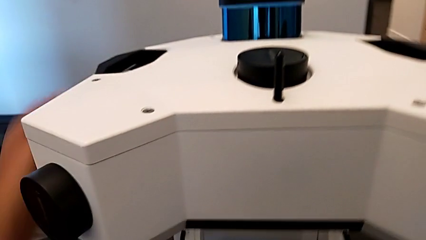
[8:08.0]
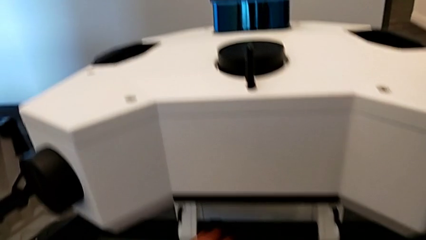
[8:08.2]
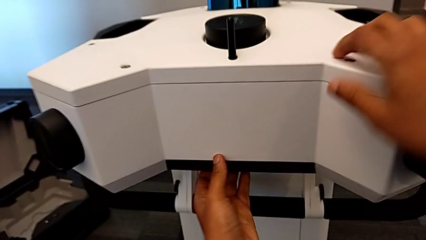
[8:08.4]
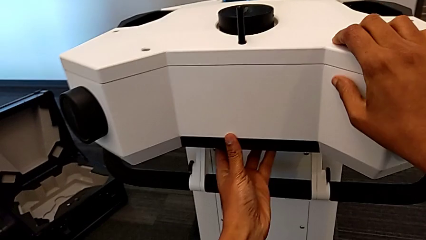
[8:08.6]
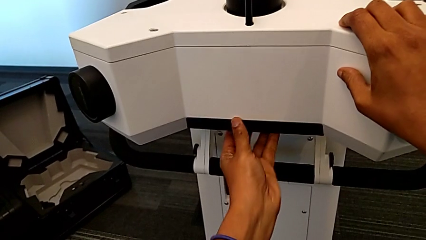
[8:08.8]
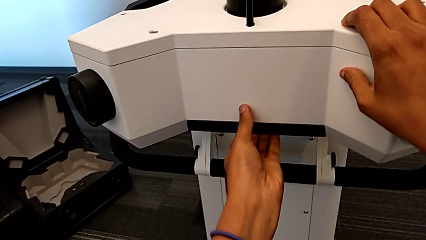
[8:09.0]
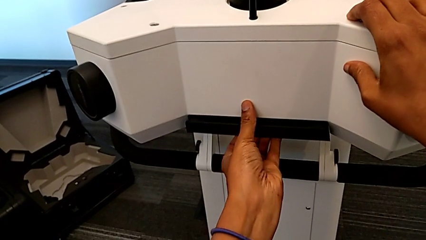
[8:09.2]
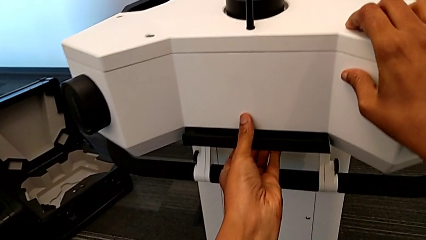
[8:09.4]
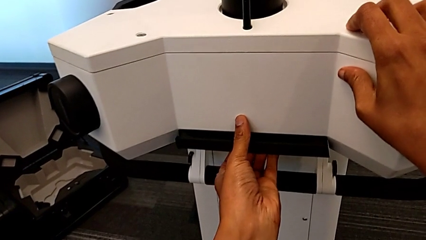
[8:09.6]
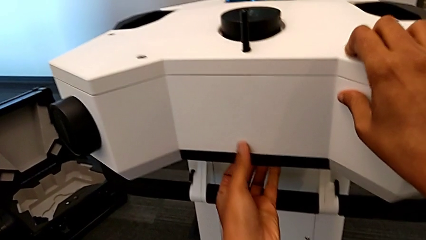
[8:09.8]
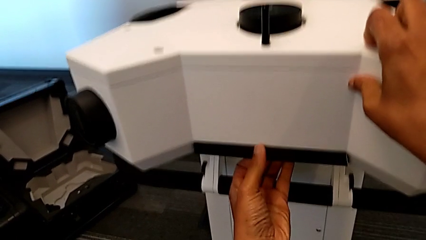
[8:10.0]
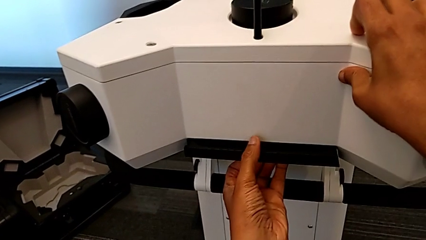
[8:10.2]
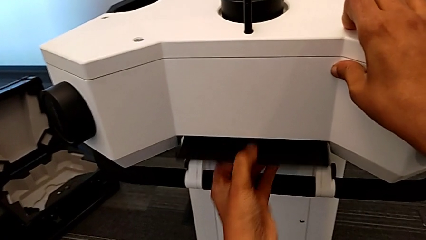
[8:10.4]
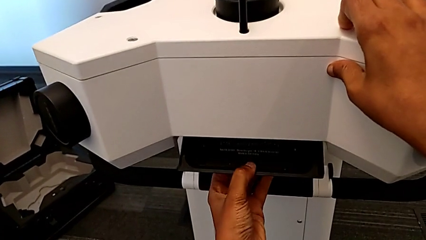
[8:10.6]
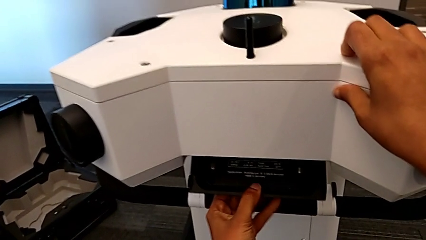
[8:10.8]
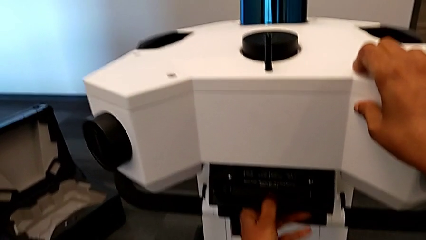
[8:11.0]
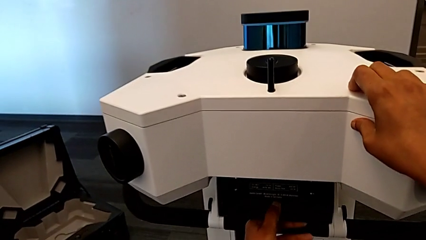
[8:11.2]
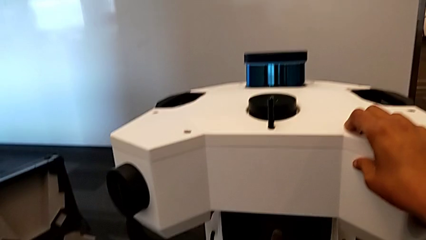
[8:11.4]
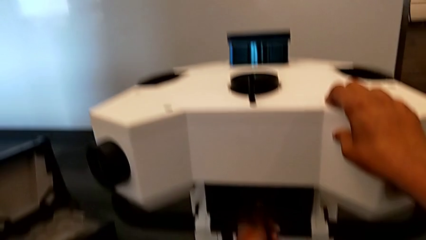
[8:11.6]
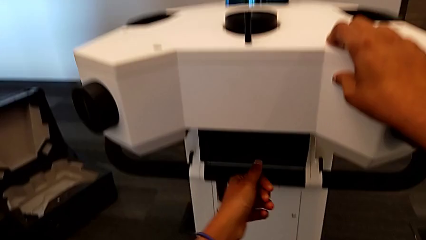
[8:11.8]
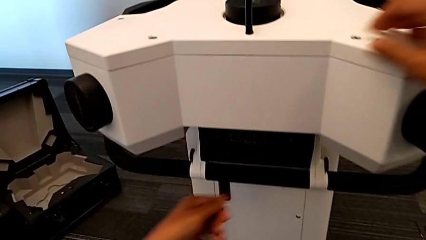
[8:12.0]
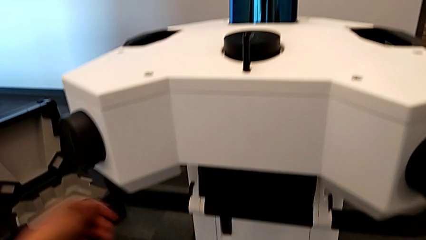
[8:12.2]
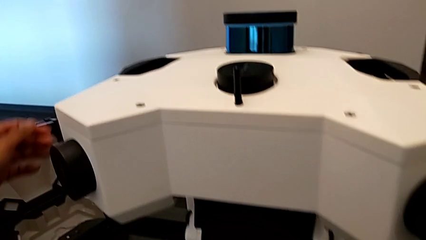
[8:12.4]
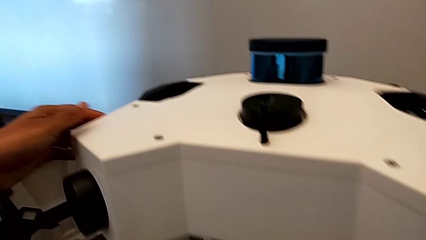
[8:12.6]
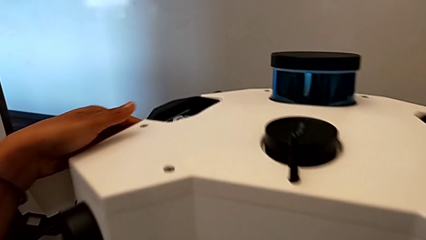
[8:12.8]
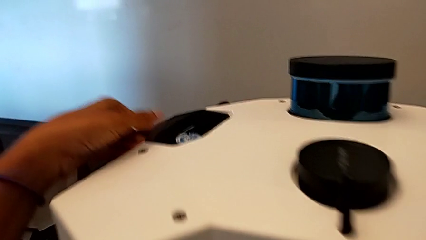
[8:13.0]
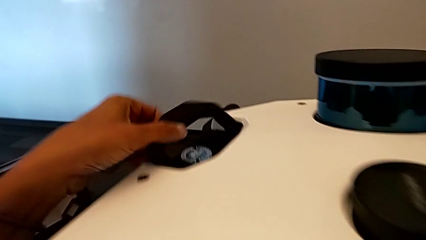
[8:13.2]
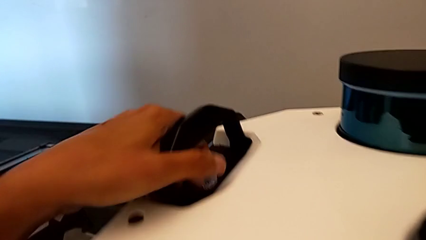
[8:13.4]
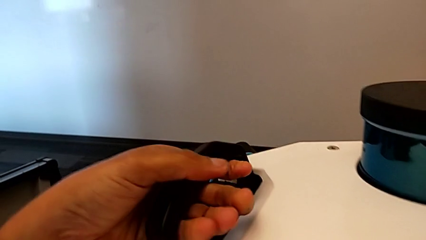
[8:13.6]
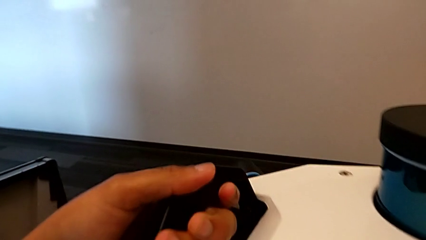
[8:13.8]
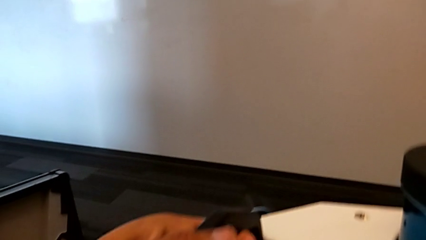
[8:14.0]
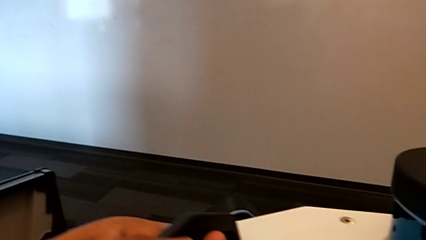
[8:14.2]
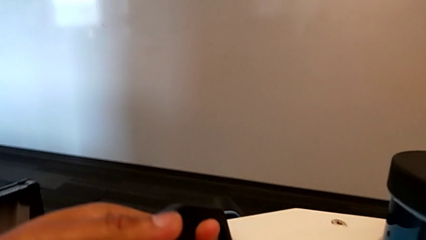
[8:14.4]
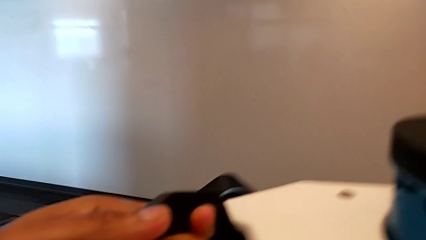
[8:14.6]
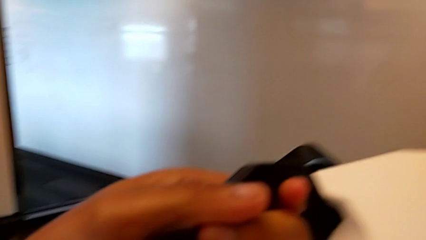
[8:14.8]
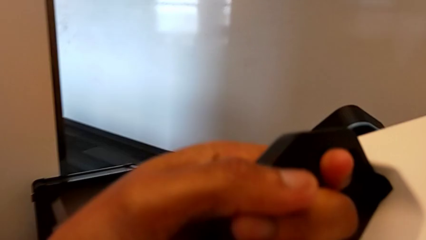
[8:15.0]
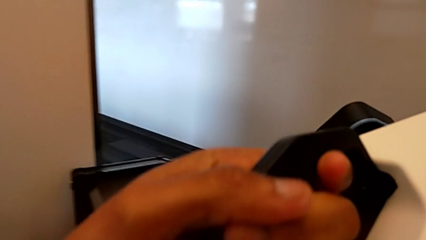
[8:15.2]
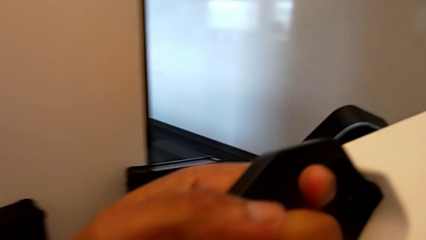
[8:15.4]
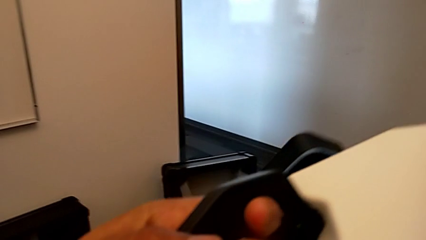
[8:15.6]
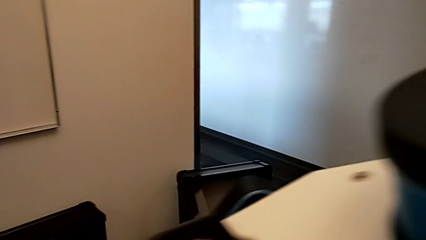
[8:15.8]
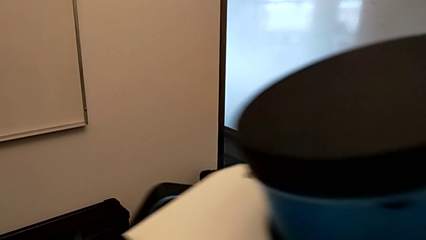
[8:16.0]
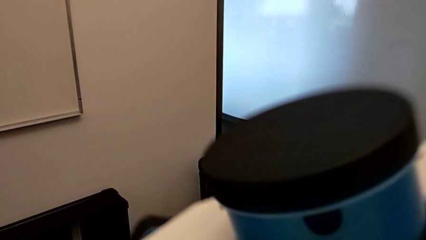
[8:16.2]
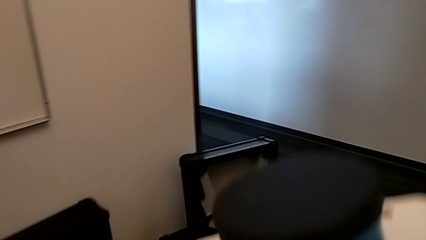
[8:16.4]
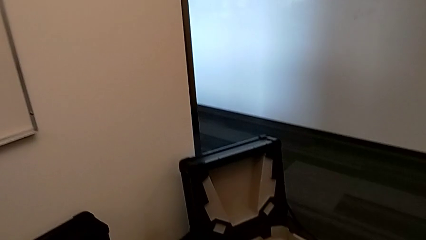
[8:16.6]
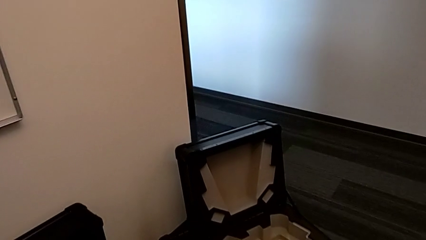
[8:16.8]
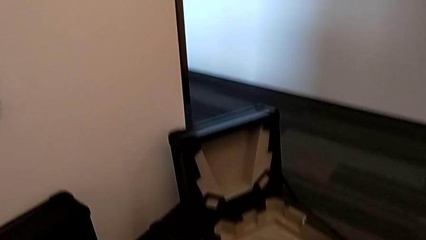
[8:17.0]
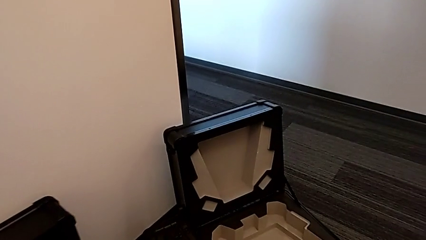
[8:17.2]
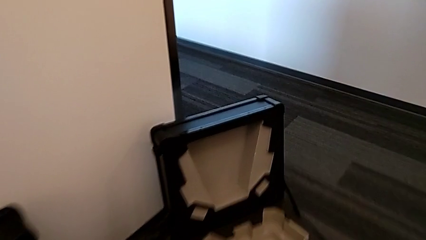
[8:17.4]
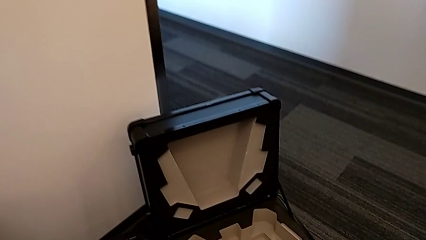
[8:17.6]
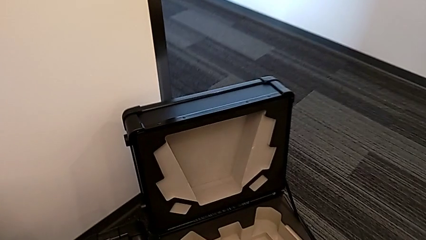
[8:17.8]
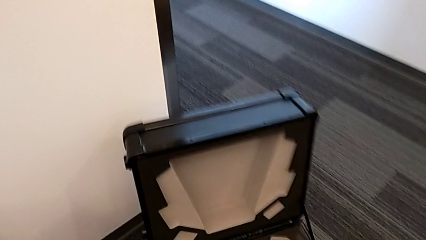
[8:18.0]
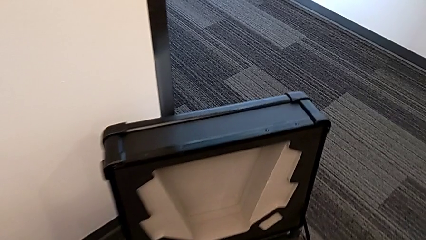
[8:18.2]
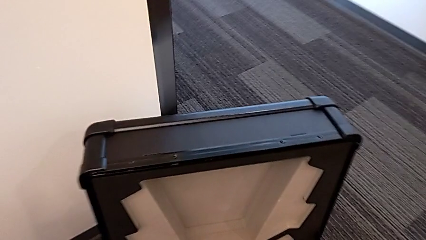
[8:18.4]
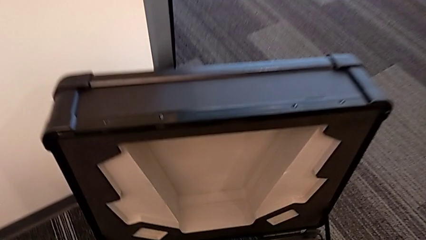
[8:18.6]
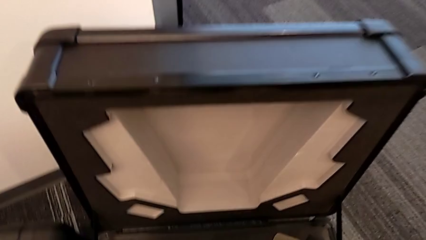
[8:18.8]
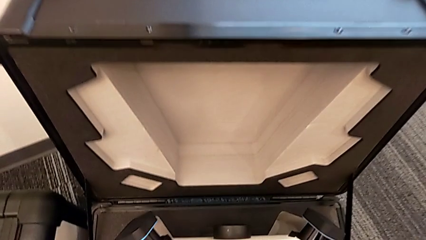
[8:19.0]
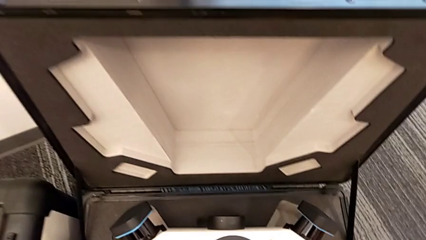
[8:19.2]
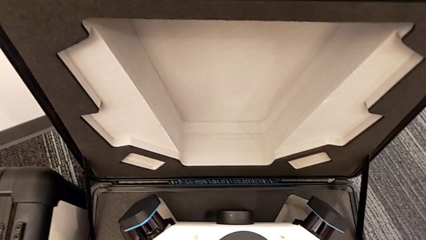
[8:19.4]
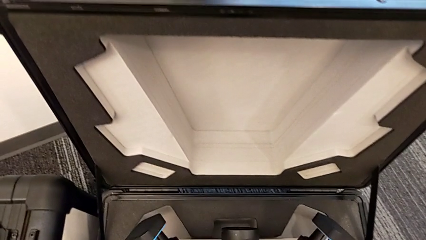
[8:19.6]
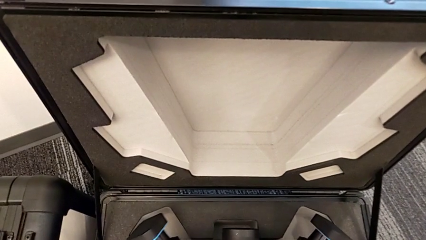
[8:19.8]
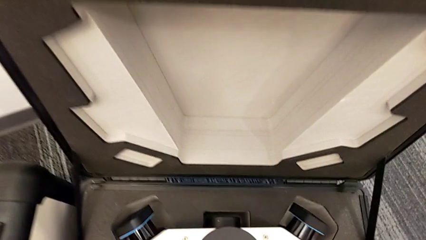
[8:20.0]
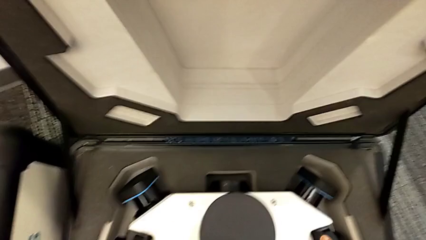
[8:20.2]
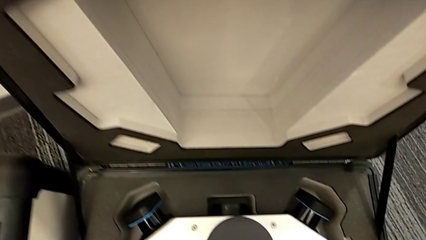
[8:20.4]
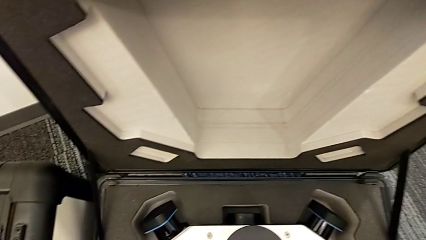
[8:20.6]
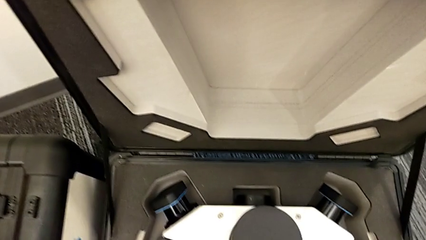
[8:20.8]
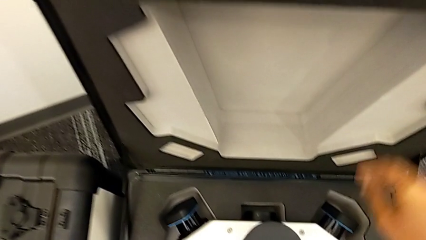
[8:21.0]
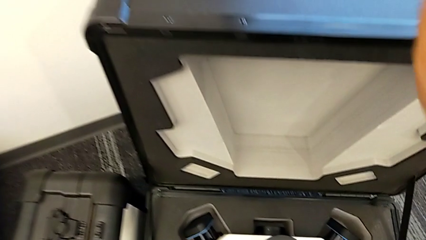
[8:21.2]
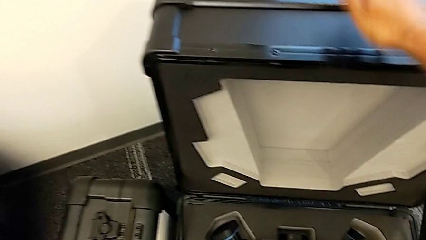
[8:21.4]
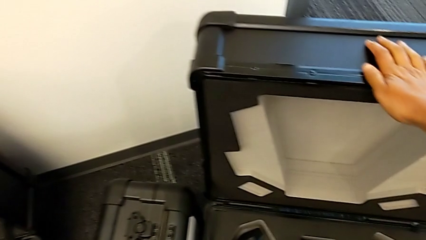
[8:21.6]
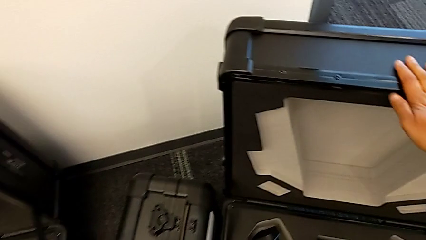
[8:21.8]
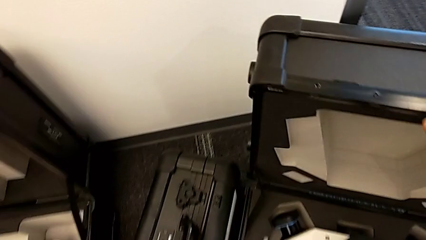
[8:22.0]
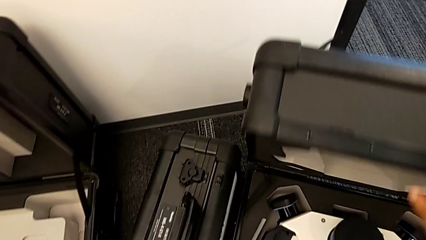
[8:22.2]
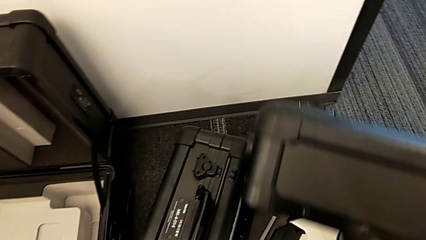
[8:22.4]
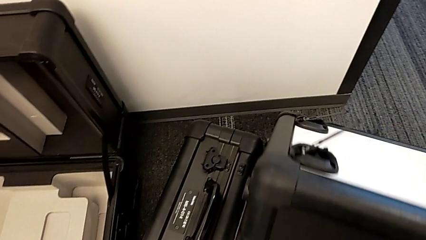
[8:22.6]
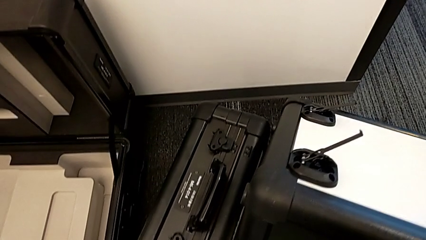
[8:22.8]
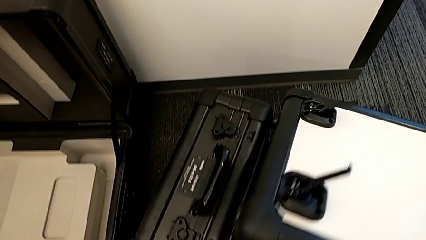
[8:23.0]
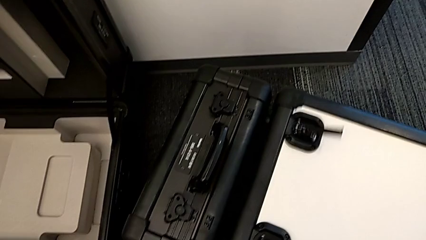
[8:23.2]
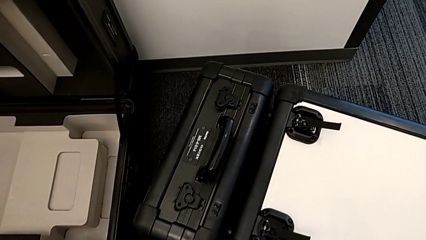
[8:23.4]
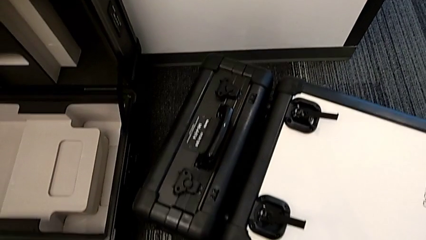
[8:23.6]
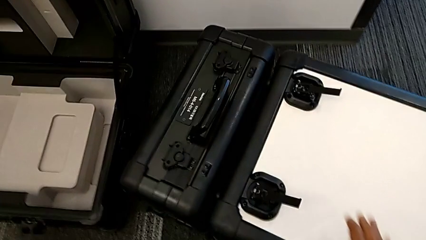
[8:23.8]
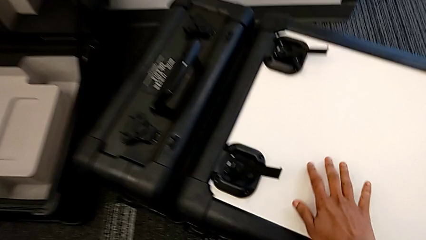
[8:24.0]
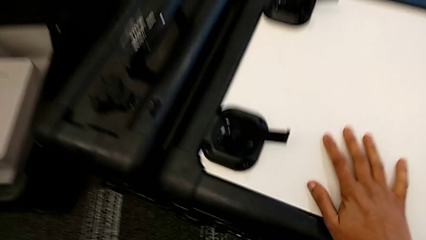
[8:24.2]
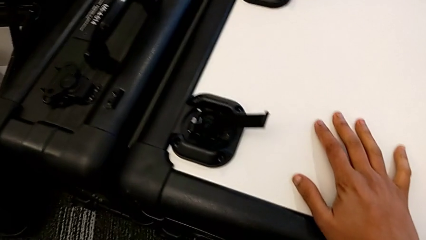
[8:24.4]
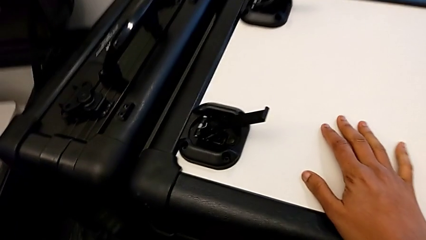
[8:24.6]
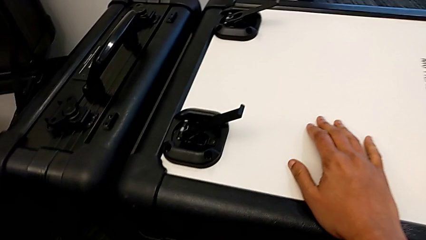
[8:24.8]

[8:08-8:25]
The camera wearer is disassembling the M6 head from the M6 body. They push the lever, withdraw the M6 head, insert it, close the box and begin to lock it.
